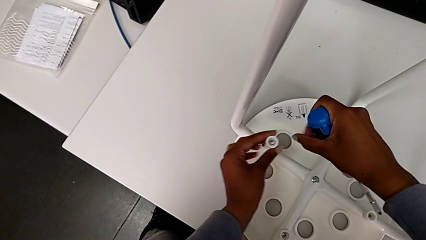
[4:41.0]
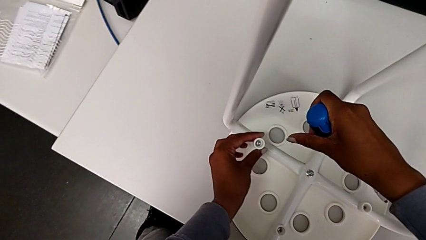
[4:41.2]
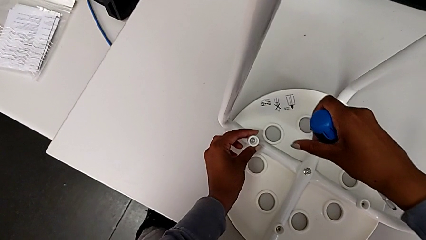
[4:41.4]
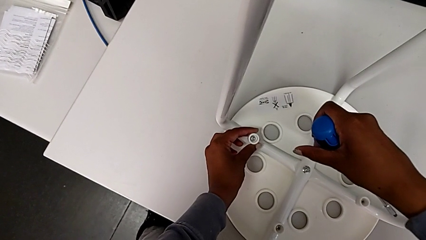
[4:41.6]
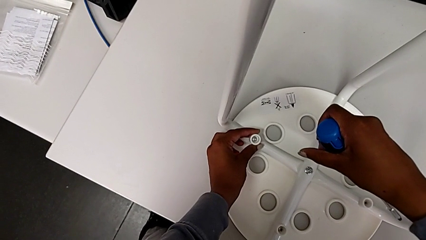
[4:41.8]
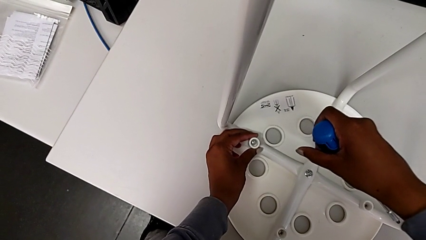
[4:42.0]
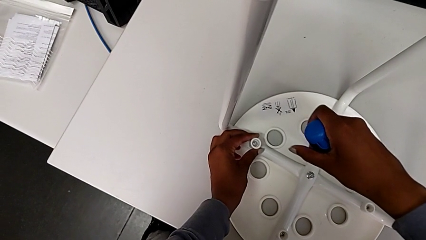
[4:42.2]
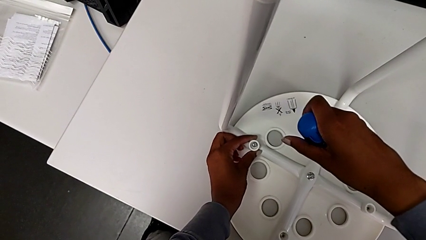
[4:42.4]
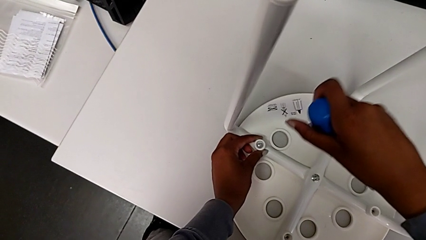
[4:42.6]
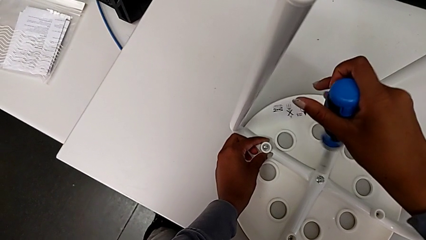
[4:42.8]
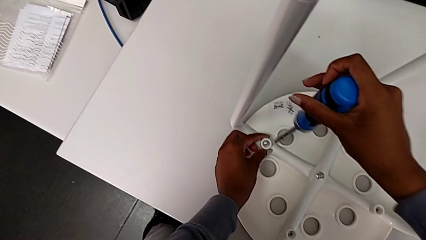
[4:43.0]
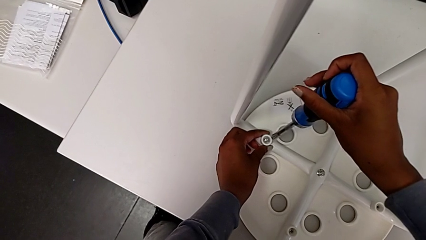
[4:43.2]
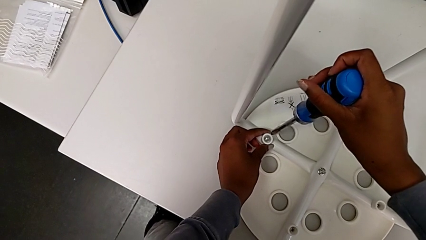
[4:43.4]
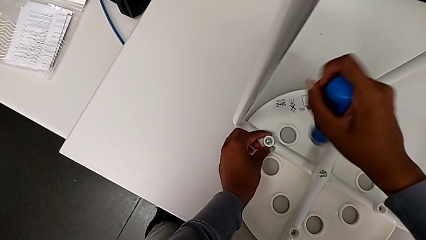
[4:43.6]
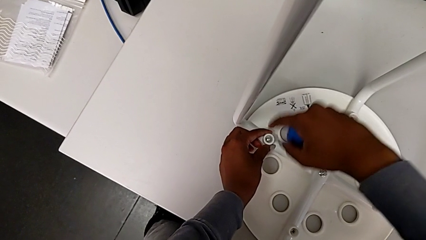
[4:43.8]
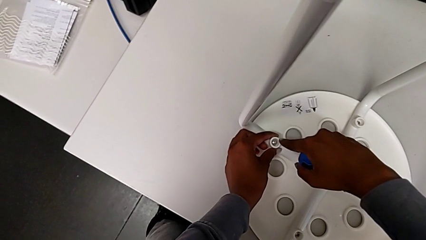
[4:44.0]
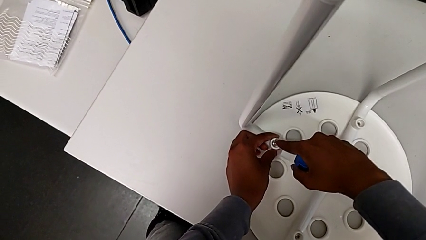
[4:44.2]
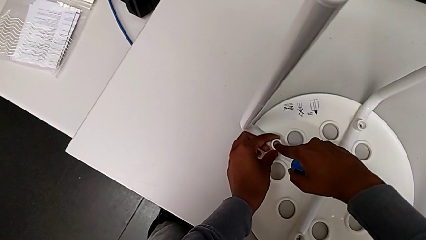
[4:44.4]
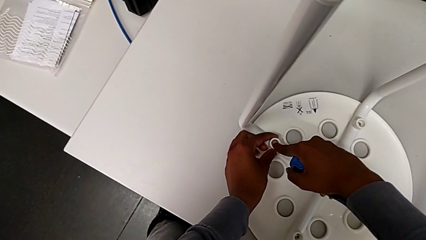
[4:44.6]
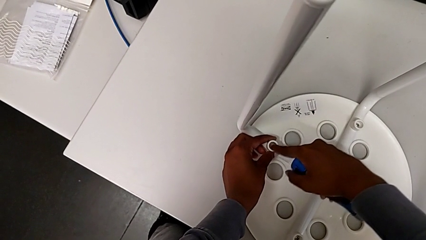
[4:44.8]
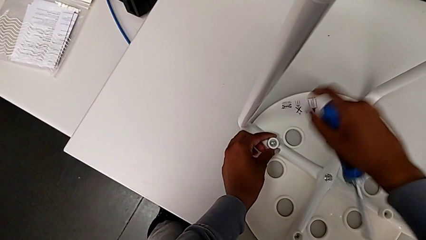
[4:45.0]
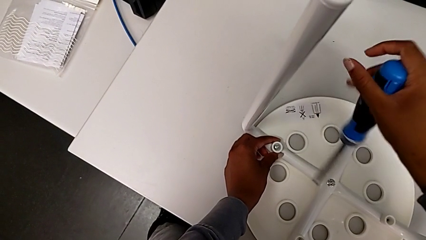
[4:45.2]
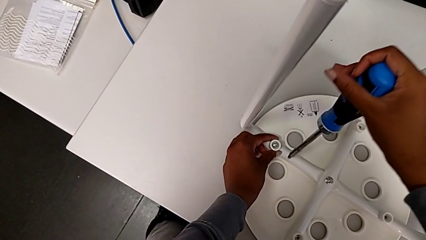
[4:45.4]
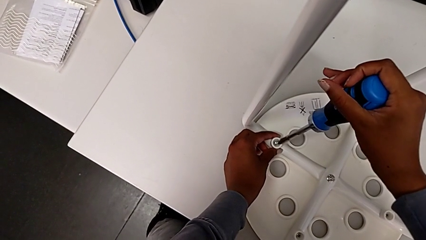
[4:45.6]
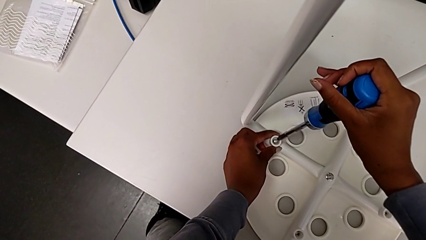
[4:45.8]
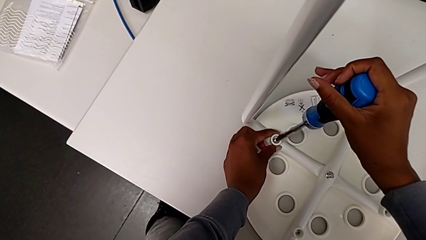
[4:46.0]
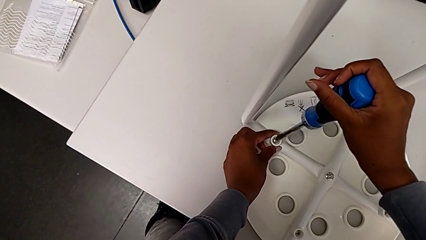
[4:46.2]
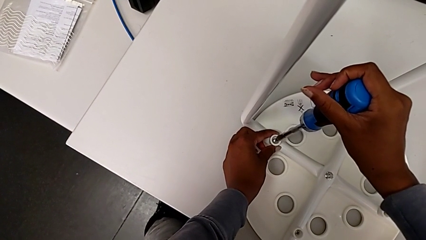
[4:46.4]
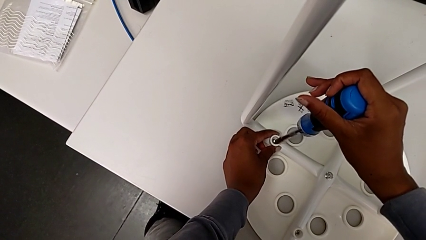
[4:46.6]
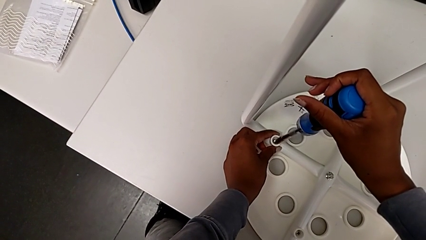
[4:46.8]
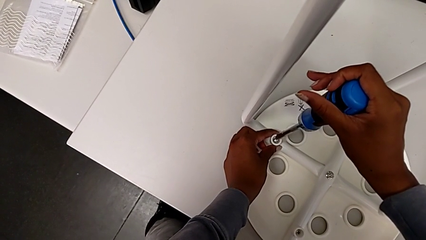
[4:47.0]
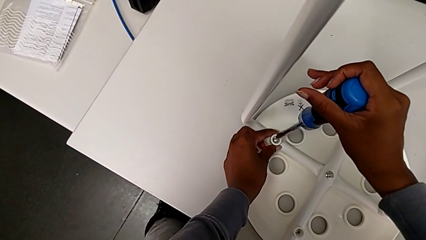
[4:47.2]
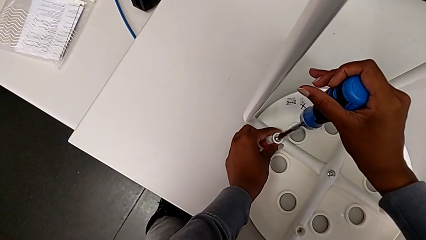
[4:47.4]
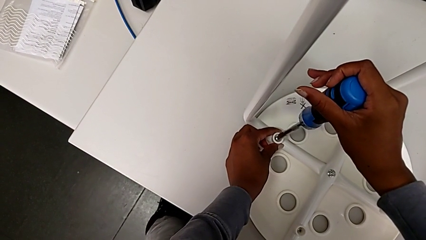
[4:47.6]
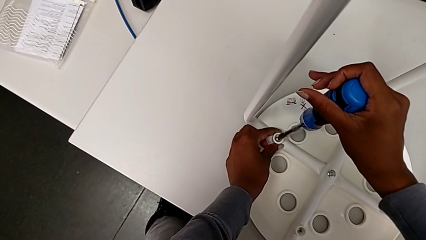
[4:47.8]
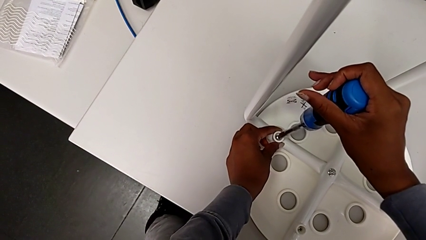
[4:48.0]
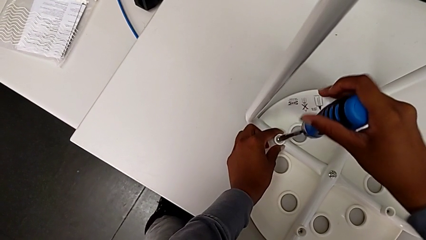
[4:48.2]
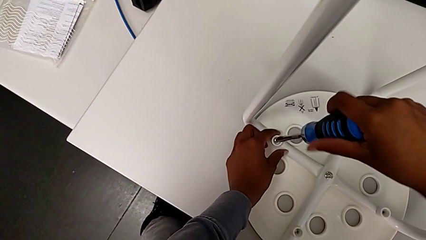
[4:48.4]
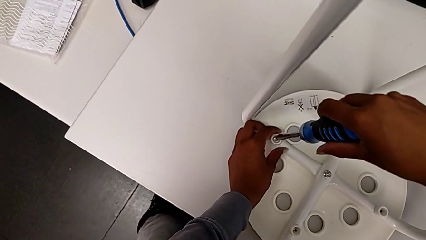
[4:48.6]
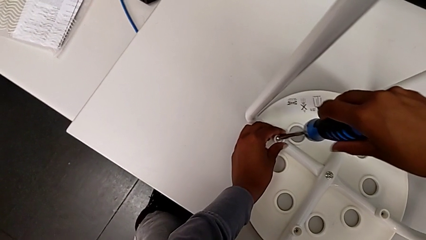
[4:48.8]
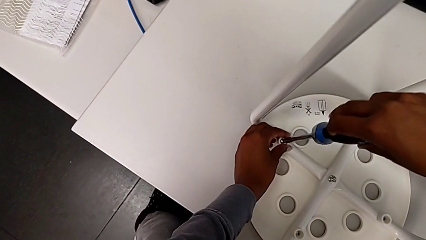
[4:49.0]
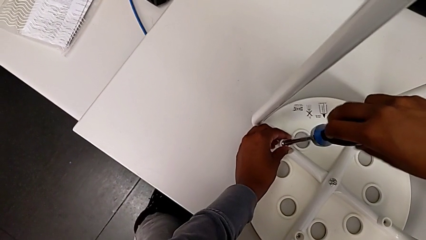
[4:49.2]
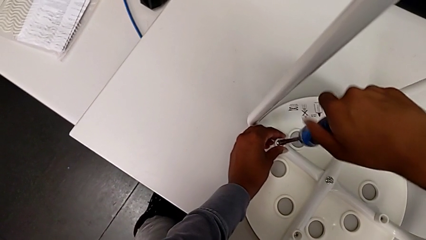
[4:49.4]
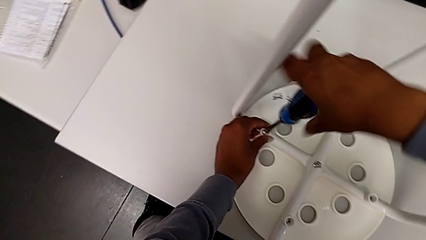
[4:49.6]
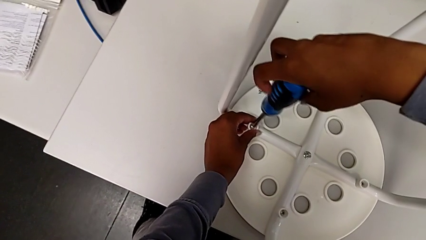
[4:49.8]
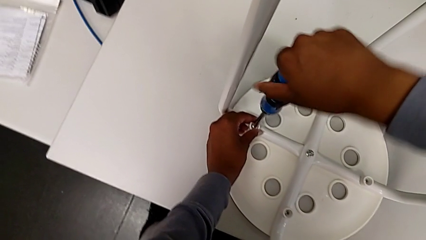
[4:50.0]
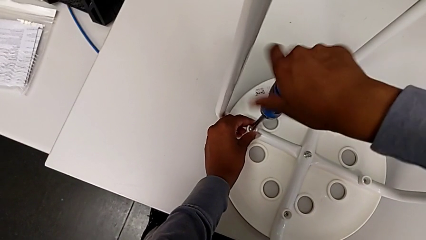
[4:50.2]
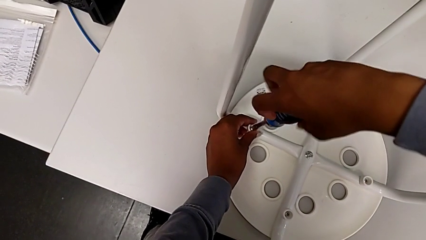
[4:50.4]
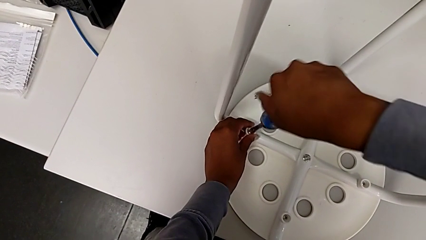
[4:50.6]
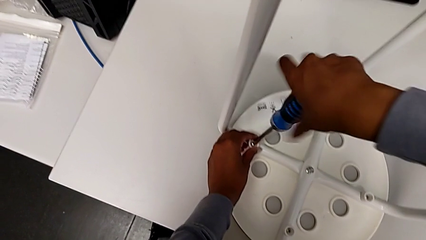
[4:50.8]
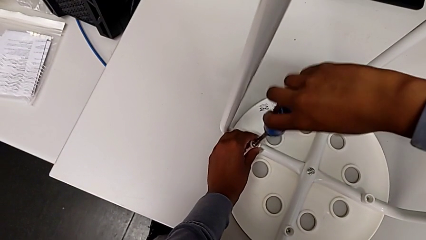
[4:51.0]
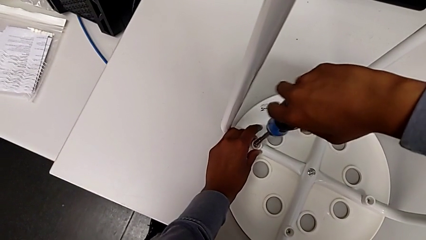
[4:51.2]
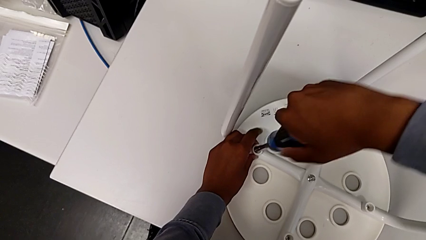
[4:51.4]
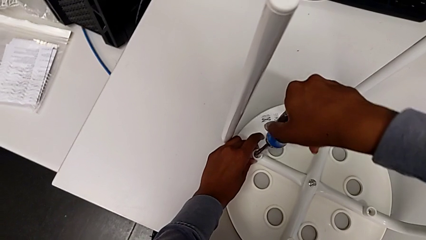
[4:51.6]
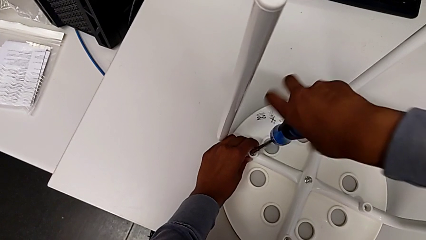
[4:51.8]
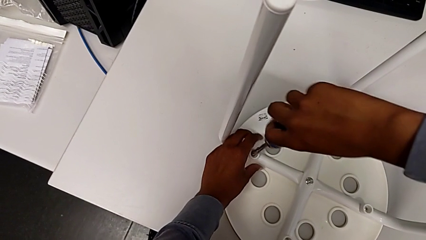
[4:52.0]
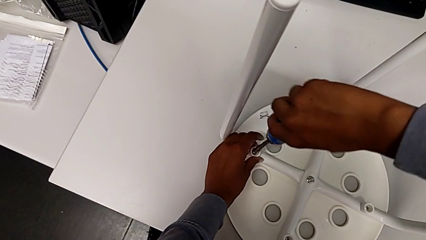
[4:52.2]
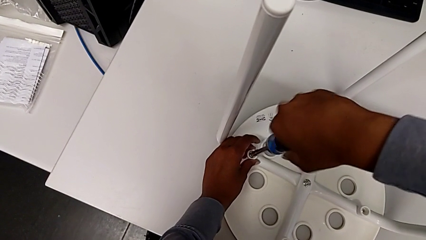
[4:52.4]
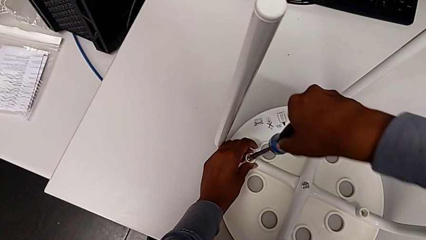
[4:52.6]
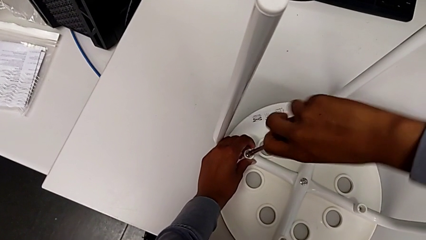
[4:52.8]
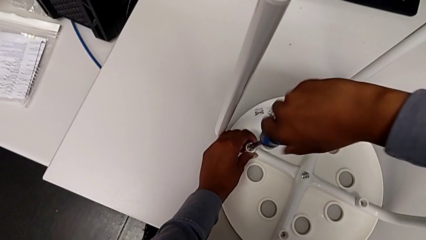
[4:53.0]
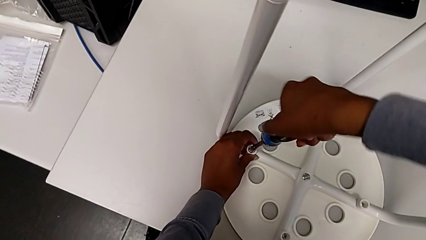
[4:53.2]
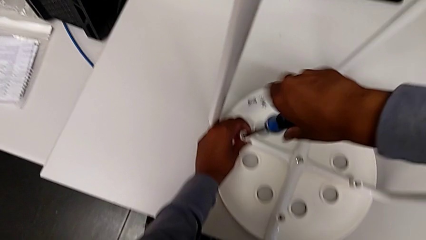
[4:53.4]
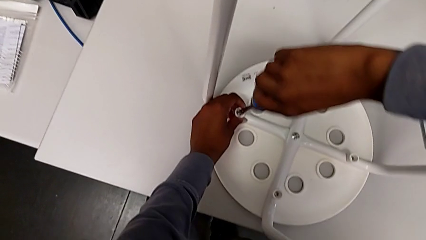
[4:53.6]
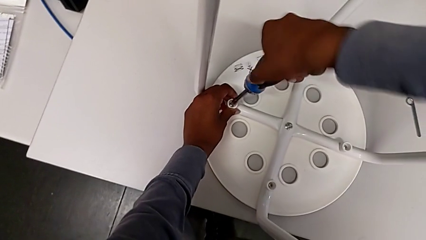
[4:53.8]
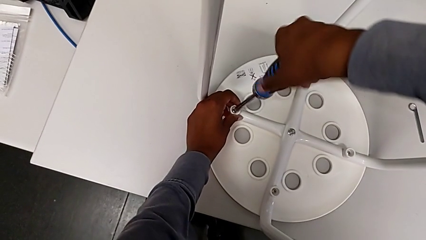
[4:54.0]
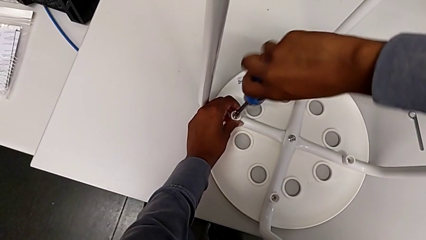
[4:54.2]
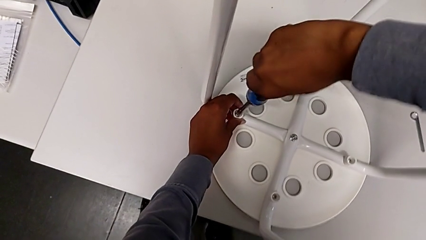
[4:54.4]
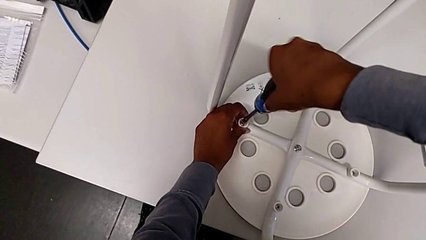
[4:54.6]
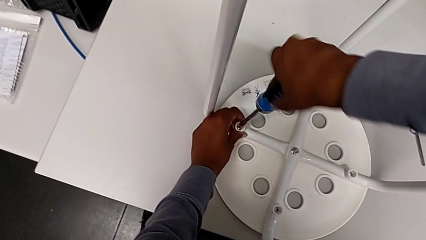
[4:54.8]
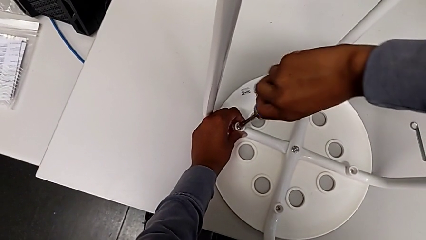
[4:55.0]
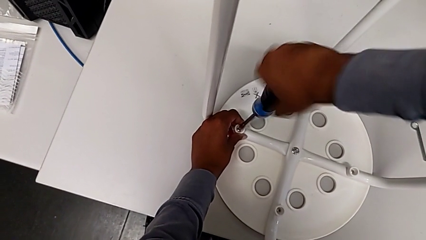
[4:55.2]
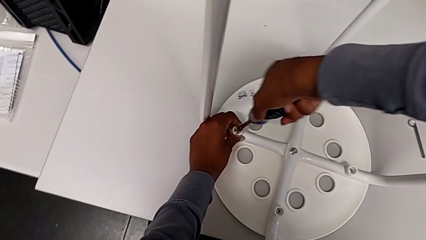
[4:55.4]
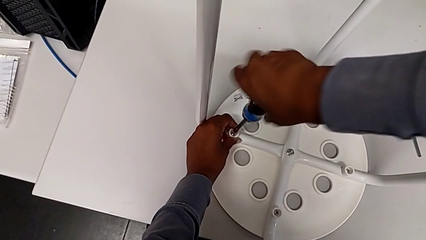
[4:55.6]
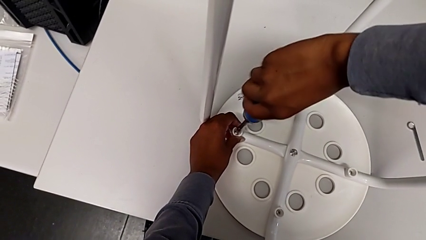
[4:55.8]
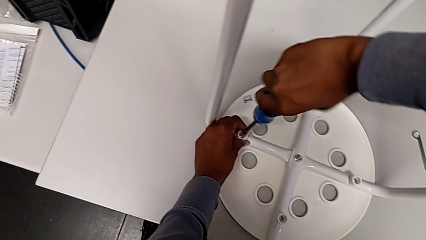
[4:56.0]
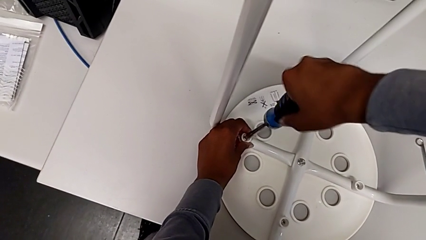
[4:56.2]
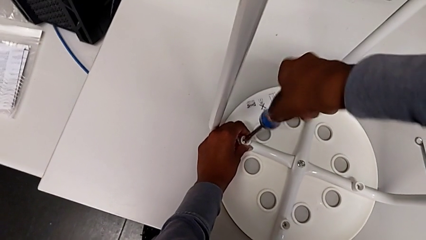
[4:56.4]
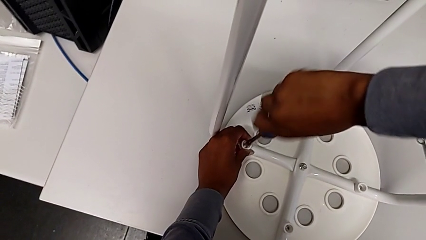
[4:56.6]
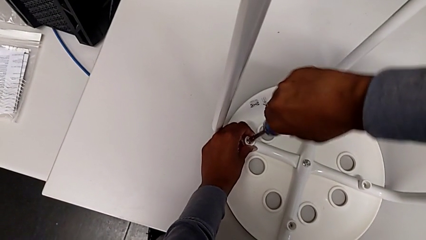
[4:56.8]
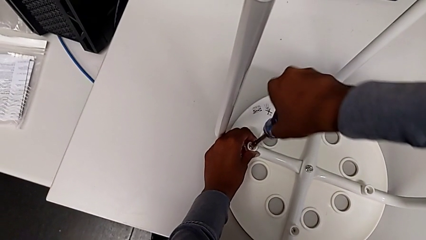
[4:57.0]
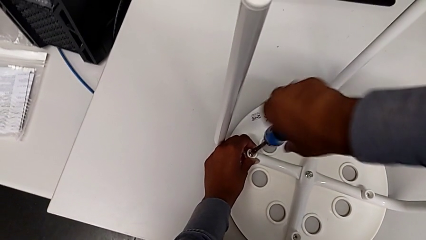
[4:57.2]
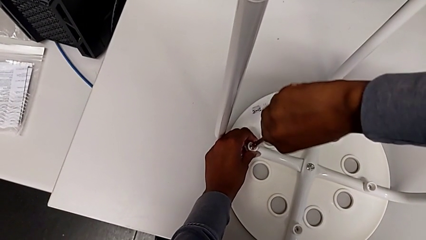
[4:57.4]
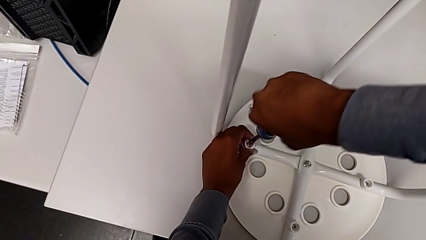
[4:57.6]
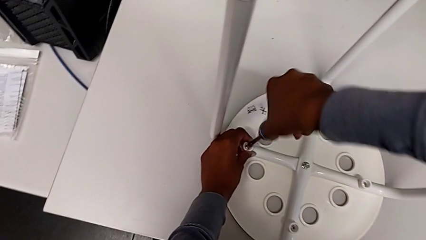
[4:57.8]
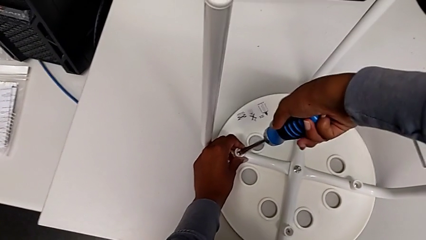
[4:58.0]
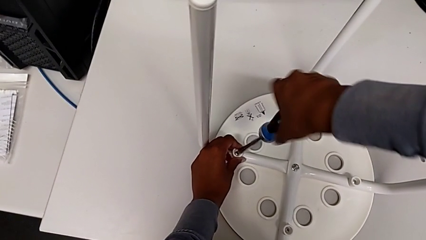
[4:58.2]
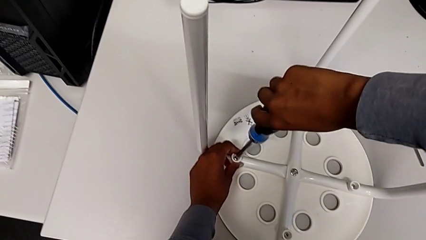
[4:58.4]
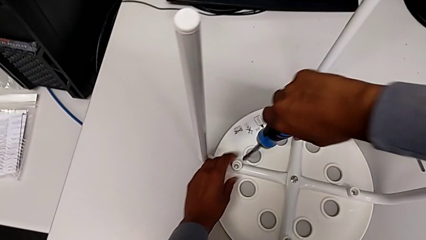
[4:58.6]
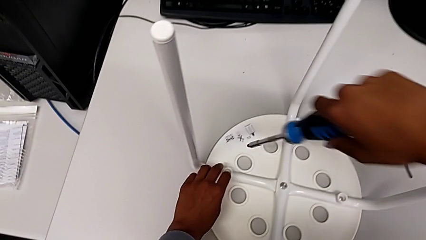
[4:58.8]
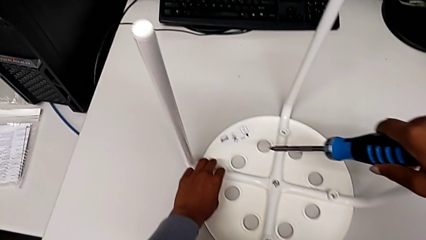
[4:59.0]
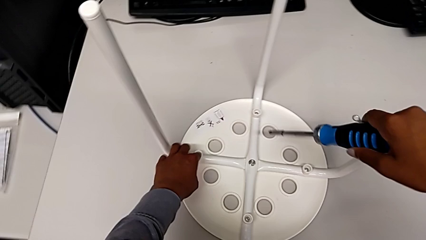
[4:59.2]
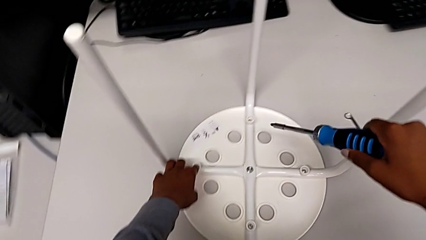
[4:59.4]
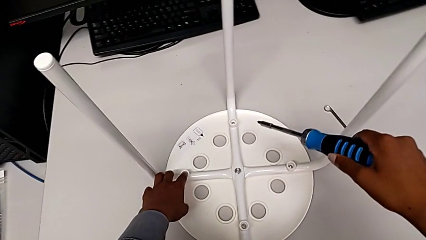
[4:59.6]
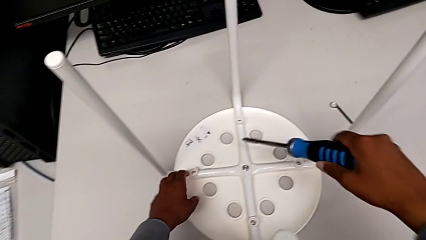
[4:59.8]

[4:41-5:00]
The camera wearer is assembling the seat and its legs. They place the washer, insert the screwdriver, screw the screw and withdraw the screwdriver.
